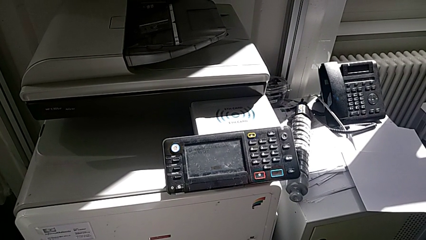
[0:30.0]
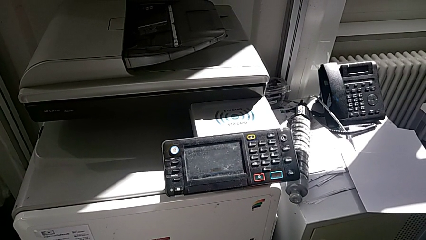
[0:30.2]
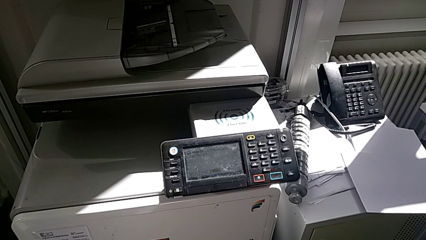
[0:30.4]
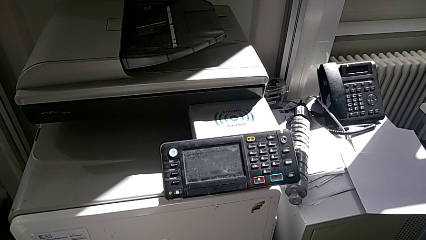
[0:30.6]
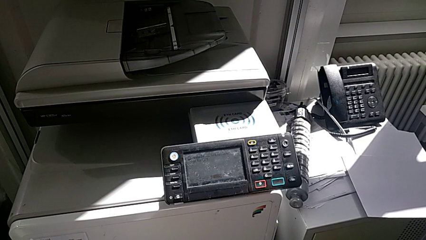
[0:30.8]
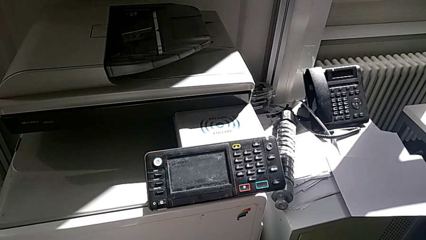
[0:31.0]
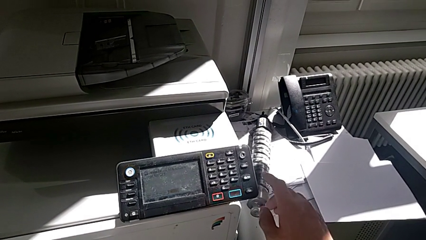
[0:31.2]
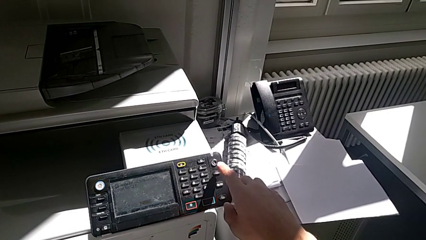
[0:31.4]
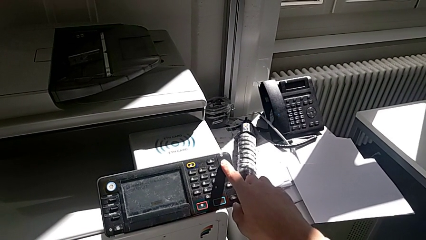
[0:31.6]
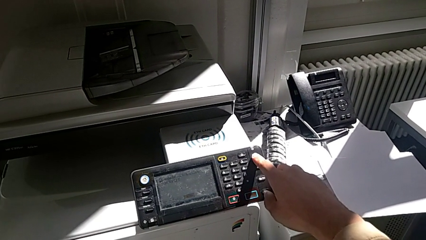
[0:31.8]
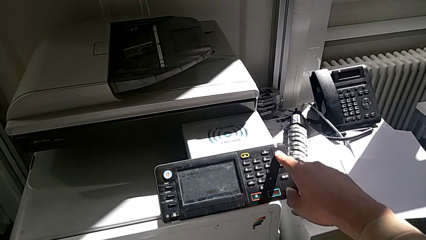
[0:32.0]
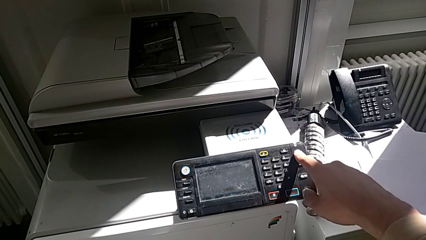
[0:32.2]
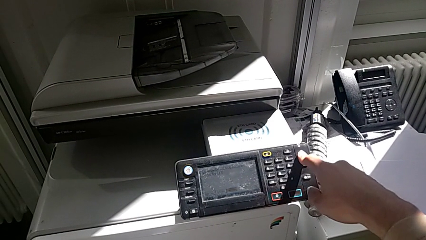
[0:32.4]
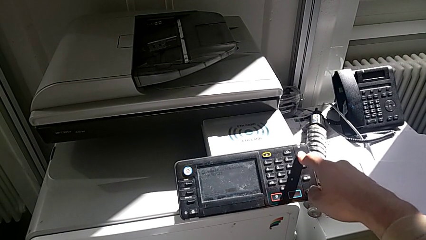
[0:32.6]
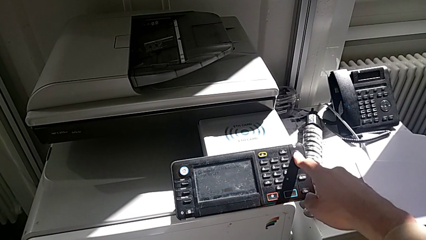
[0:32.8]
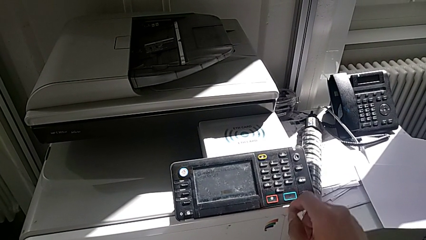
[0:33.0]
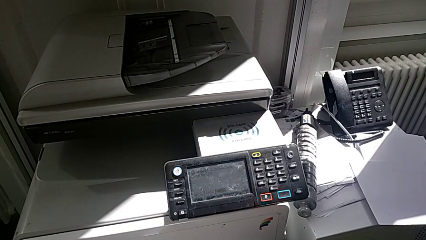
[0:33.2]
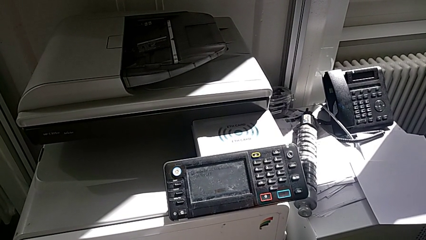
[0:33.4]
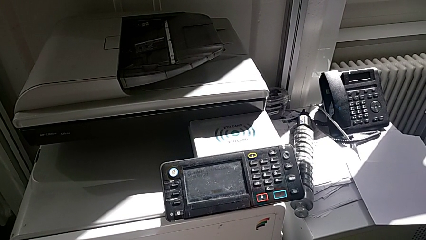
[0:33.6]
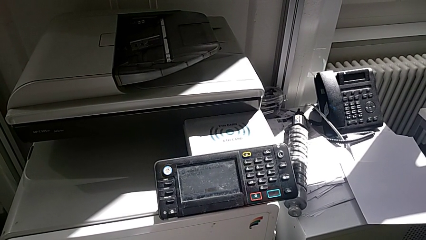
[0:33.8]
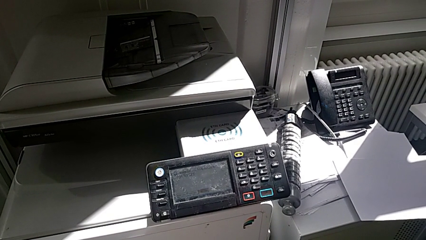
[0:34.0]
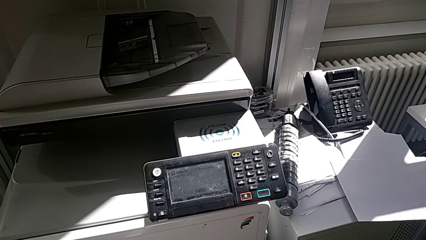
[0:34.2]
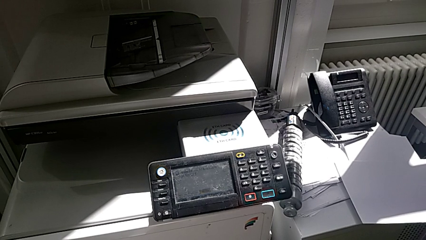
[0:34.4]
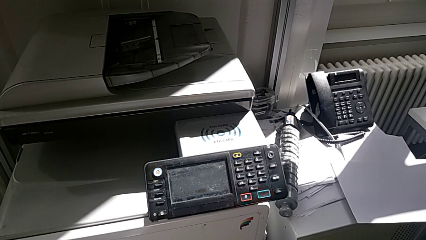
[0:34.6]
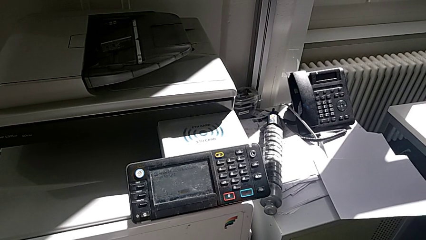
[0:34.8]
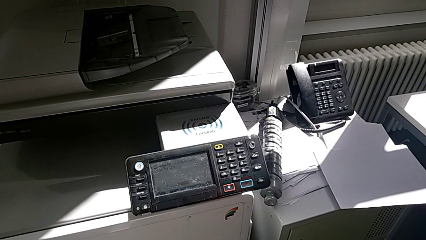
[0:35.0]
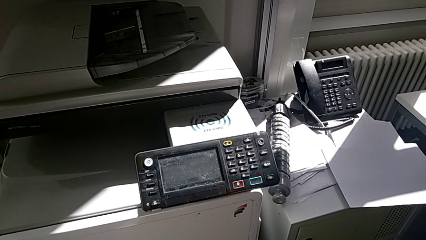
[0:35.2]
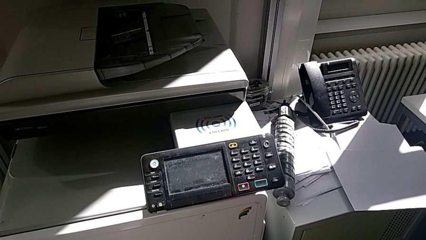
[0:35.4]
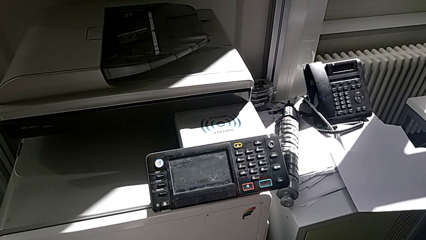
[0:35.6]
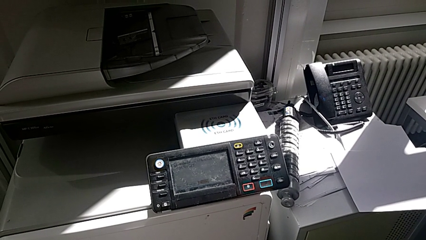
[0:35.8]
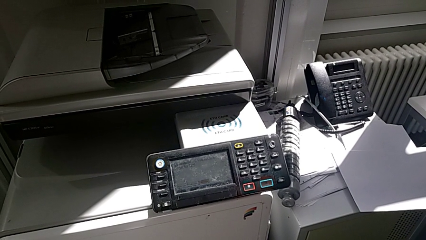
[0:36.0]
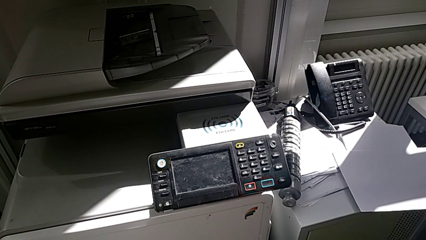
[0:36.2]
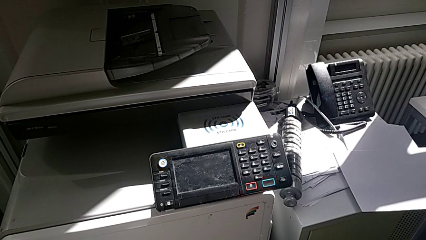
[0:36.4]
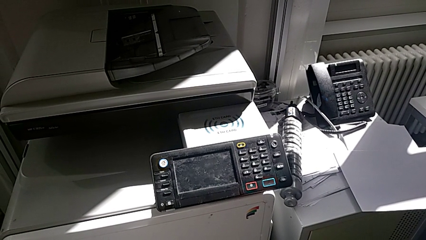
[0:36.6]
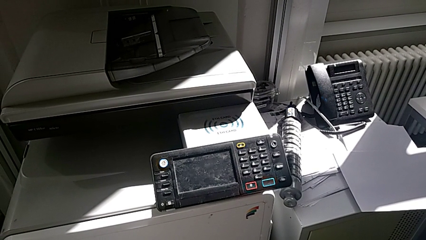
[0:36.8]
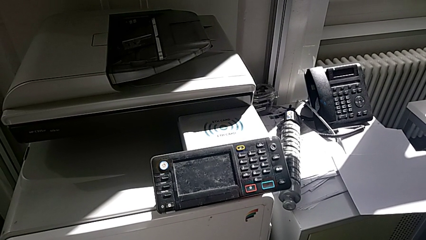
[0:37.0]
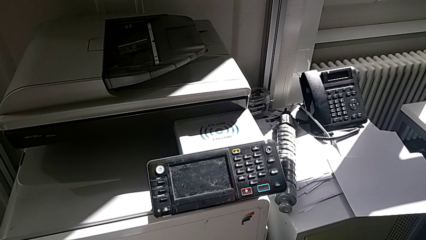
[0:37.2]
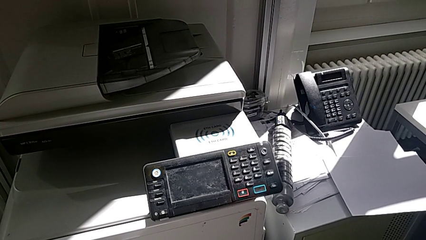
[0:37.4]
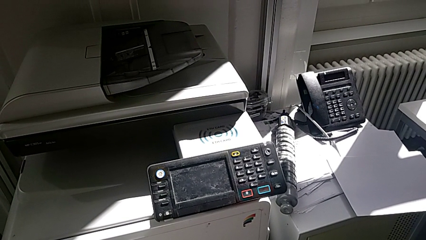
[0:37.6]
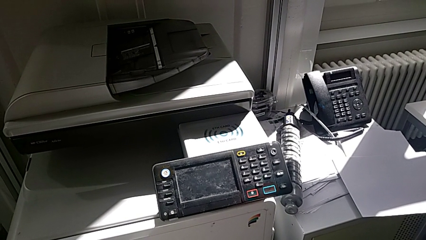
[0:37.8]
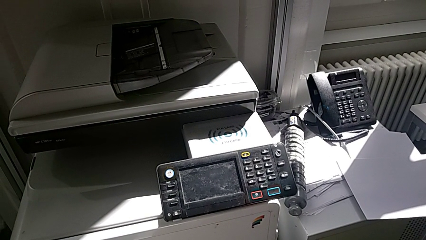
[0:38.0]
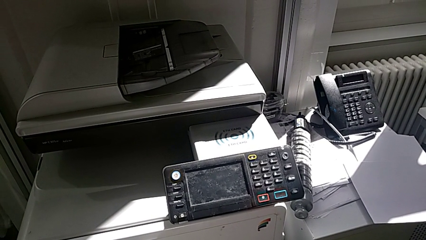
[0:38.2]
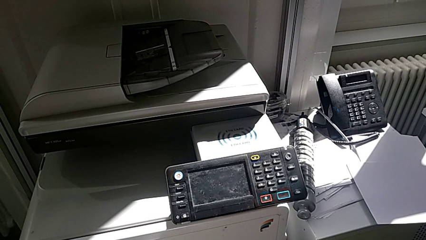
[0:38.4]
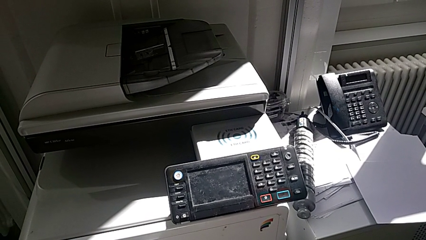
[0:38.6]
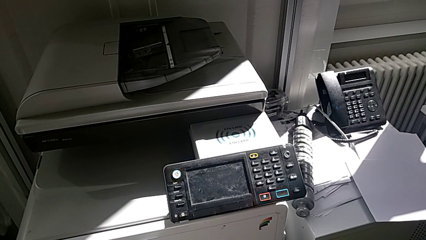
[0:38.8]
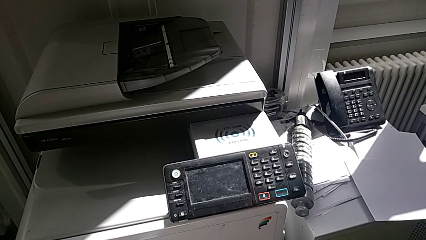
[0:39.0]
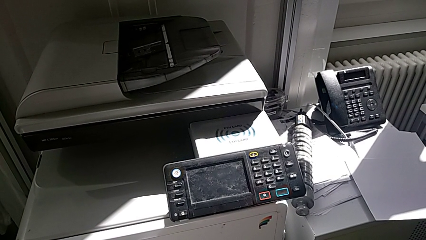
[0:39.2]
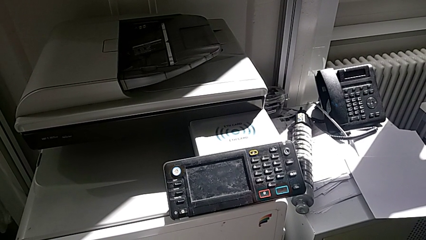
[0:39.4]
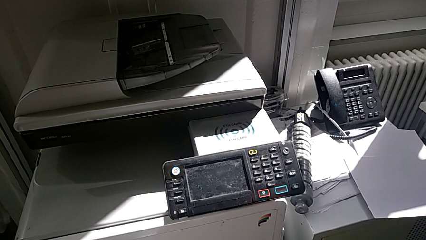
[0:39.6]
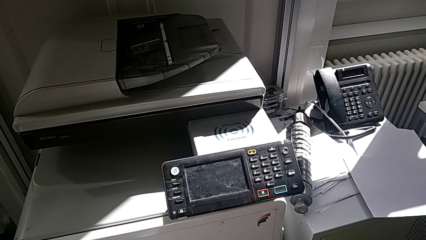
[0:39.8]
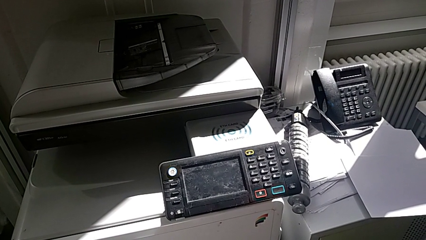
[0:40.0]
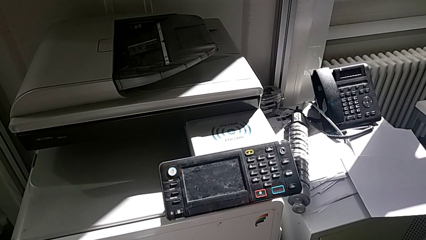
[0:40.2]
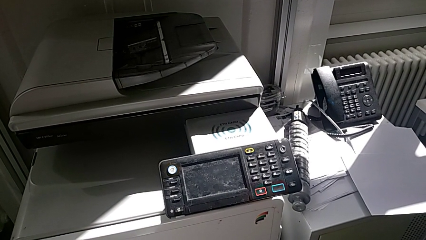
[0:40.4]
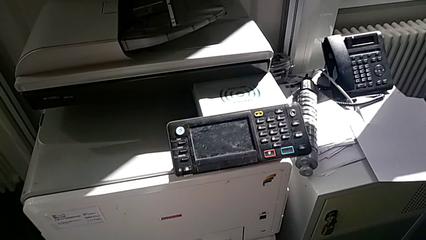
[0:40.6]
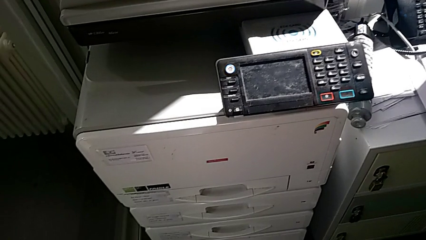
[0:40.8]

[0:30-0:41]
The camera wearer turns off the printer. They press the purple button.

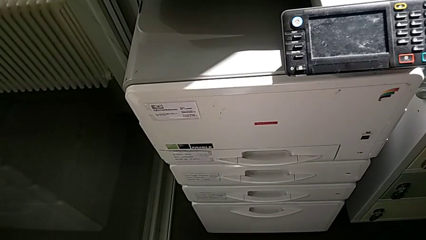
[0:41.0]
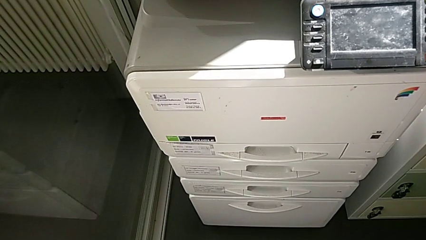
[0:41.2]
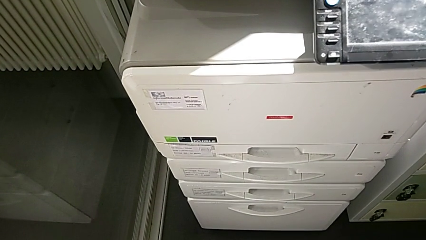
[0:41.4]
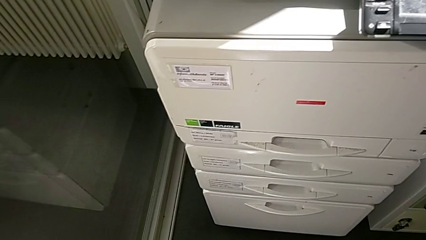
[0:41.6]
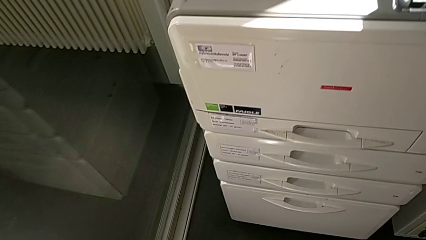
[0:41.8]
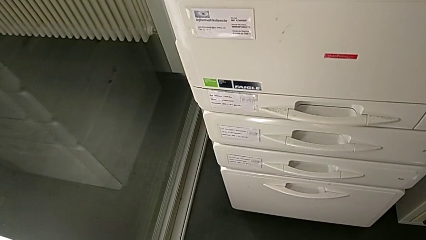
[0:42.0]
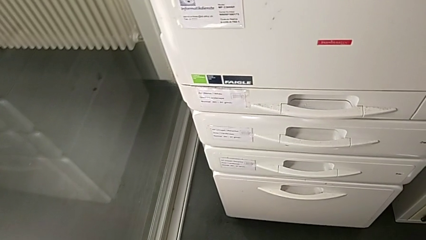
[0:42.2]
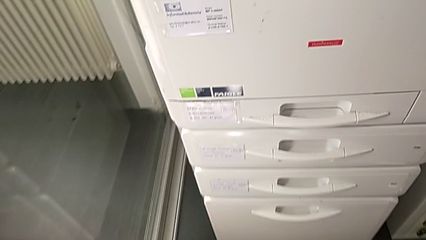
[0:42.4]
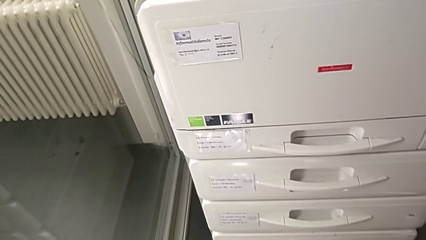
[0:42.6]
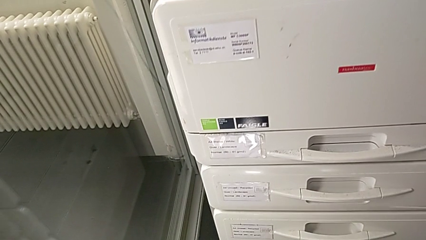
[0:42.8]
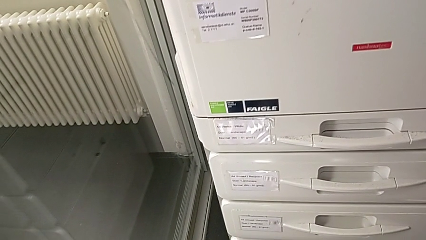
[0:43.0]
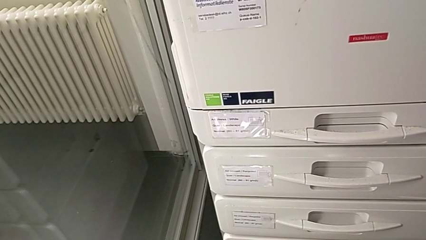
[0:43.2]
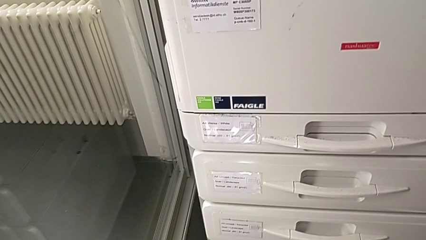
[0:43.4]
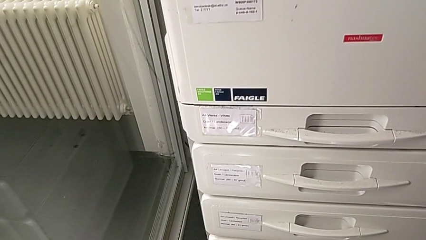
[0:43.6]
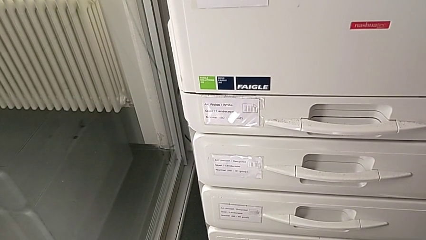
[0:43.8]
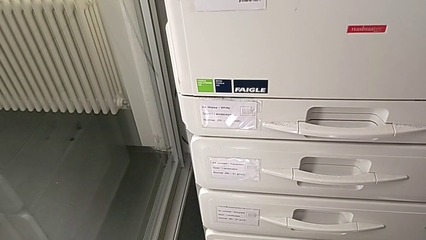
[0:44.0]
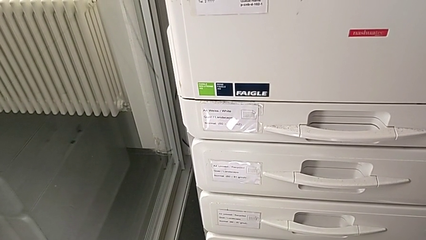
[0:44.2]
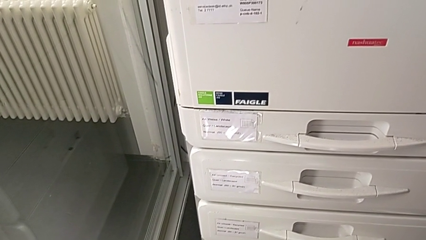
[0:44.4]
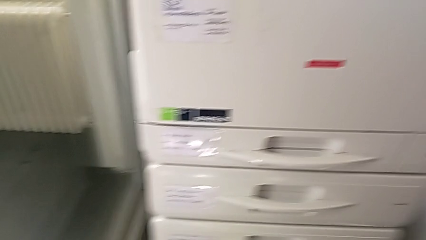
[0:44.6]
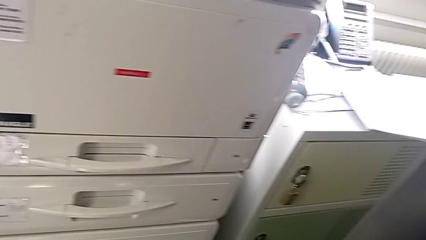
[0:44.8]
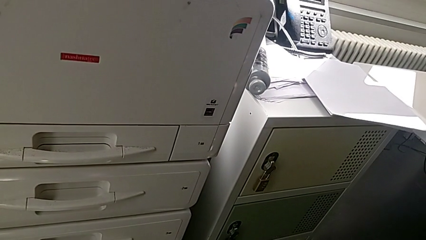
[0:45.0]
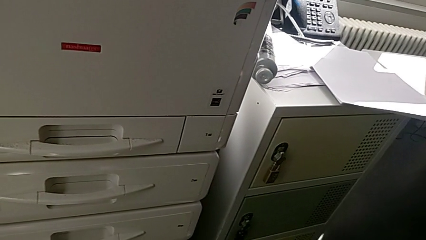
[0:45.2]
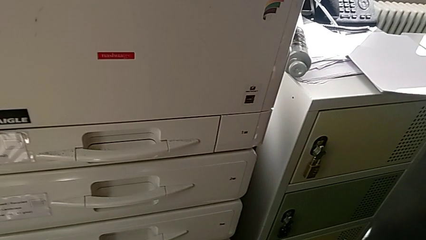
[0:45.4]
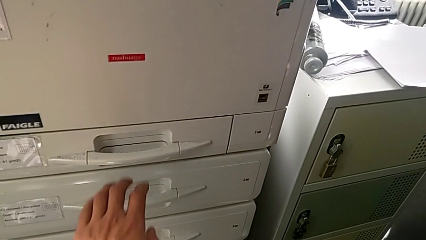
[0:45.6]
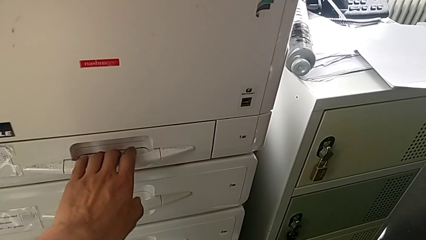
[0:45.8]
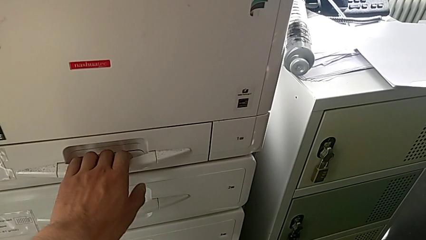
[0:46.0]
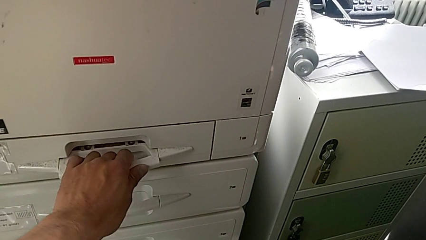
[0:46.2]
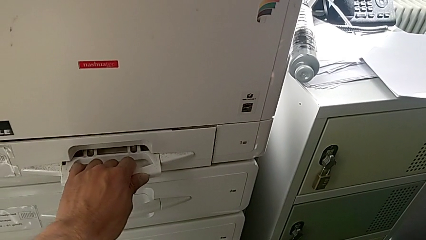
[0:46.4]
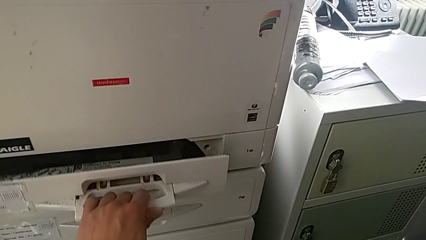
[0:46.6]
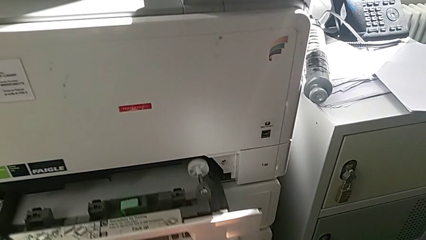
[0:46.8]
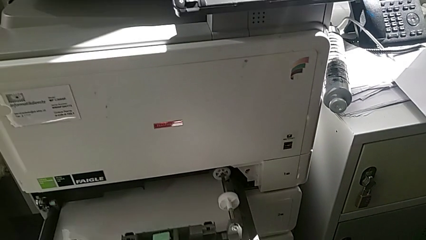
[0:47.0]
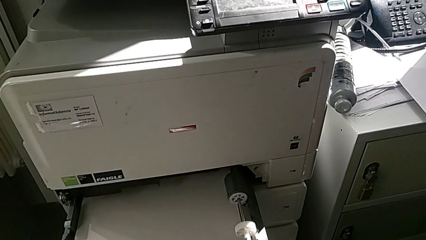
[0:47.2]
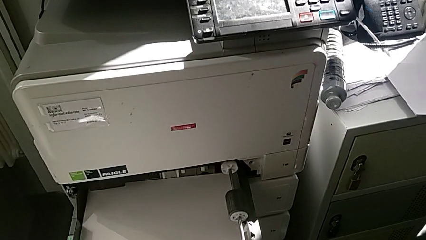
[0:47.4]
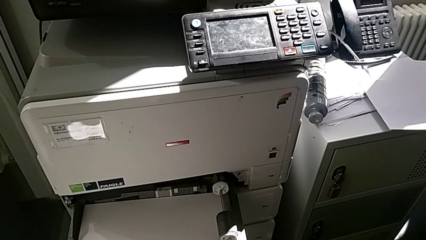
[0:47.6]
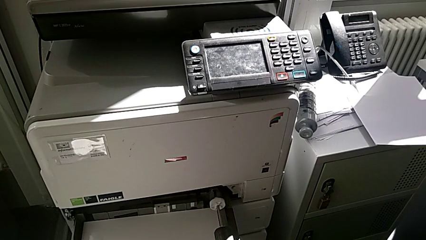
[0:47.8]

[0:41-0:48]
The camera wearer is loading a paper stack in the first paper tray. They approach the first paper tray, grab it and open it.
